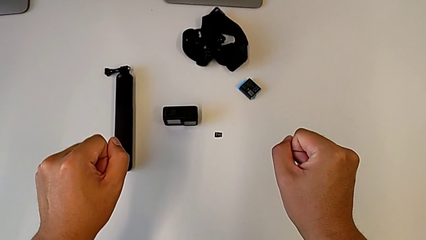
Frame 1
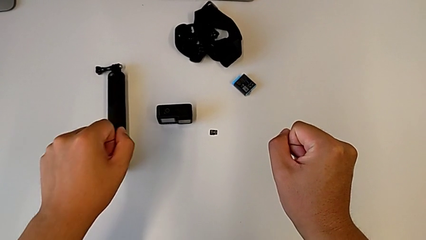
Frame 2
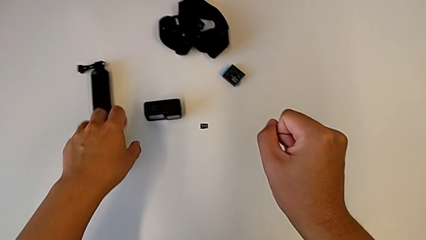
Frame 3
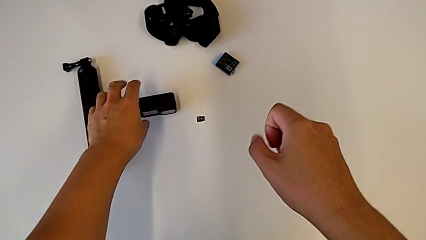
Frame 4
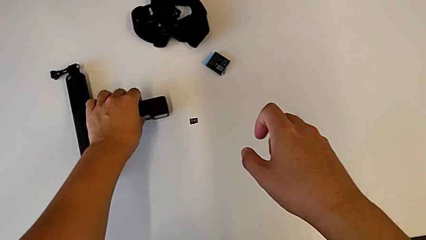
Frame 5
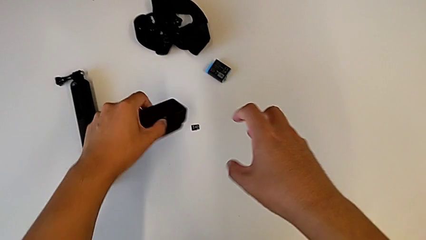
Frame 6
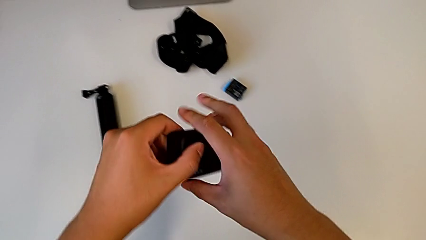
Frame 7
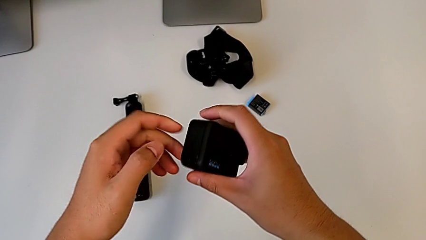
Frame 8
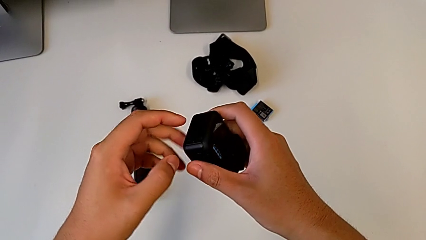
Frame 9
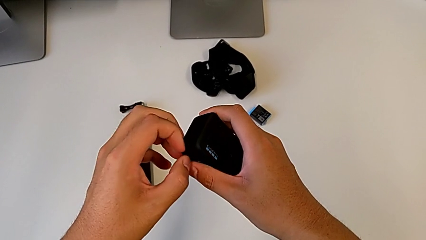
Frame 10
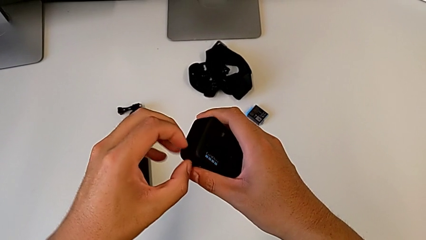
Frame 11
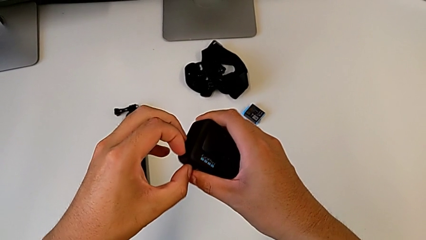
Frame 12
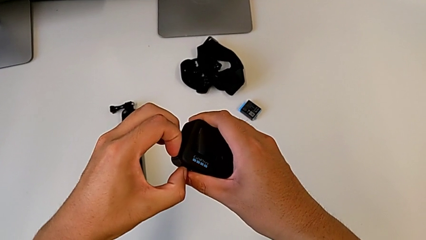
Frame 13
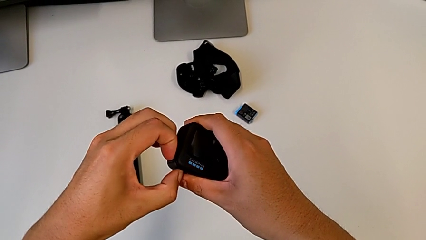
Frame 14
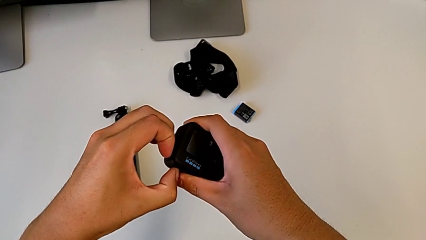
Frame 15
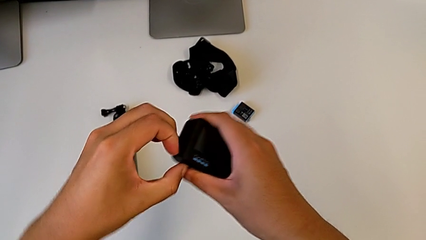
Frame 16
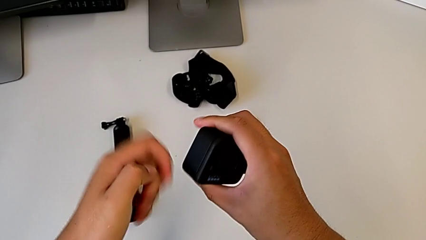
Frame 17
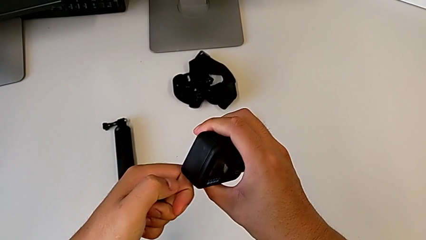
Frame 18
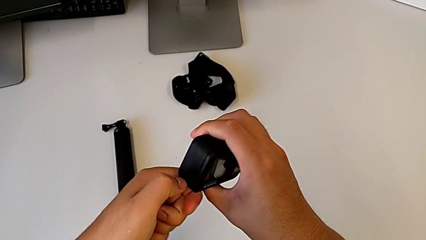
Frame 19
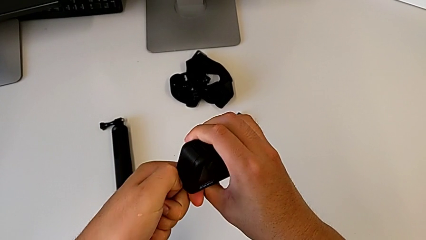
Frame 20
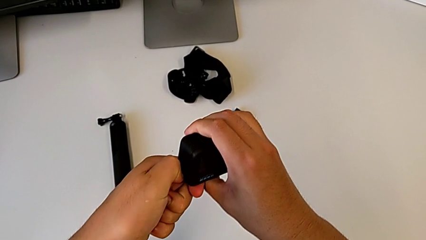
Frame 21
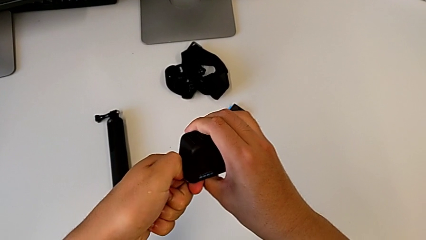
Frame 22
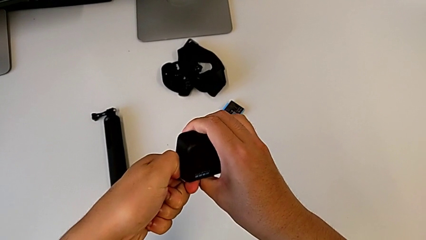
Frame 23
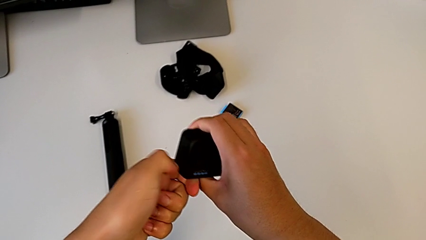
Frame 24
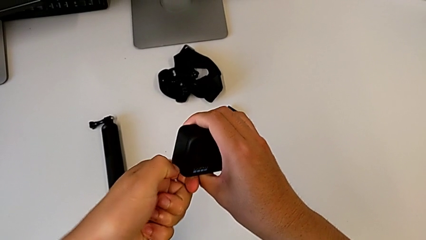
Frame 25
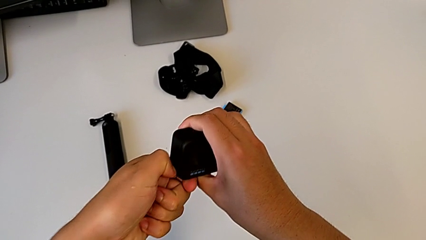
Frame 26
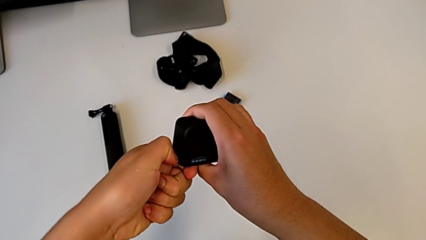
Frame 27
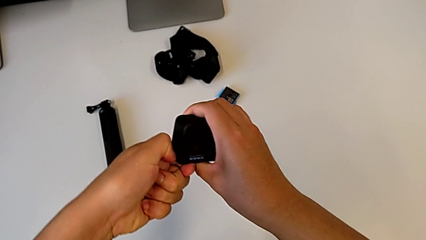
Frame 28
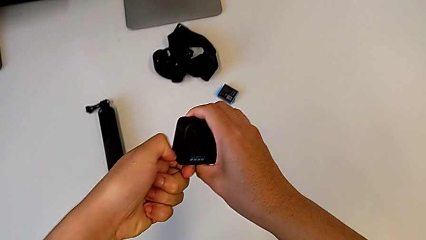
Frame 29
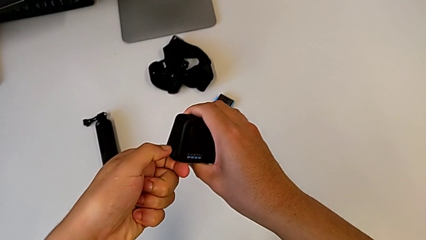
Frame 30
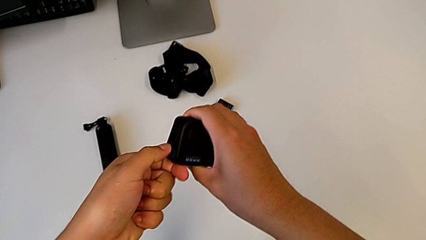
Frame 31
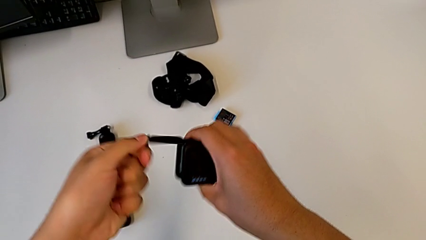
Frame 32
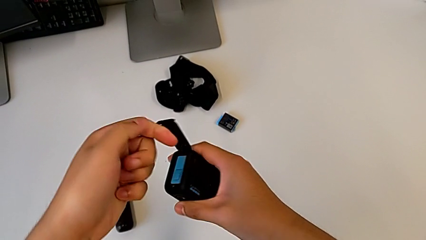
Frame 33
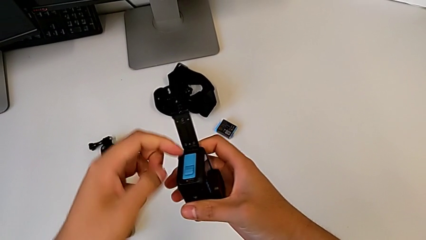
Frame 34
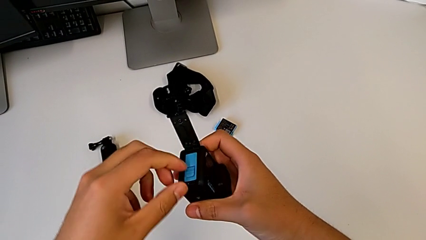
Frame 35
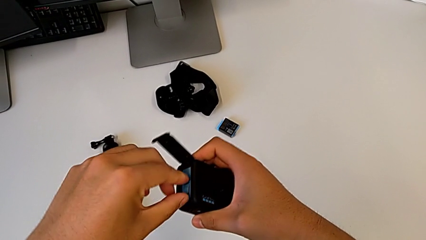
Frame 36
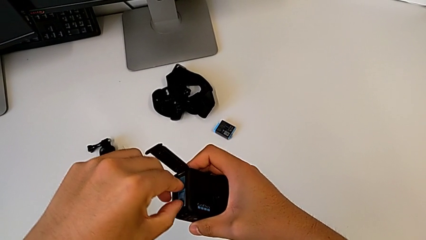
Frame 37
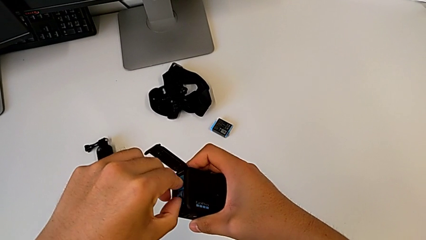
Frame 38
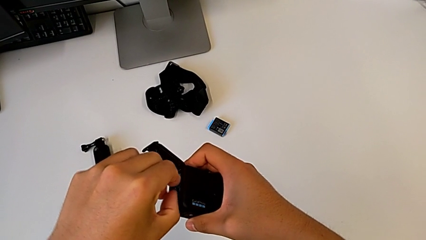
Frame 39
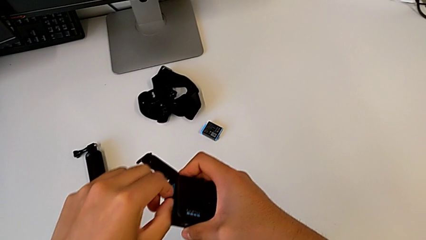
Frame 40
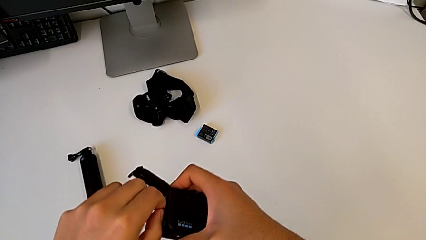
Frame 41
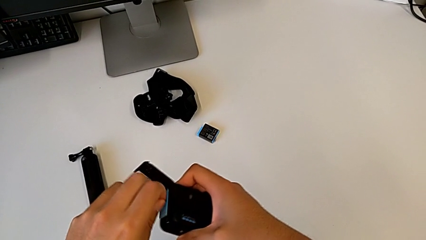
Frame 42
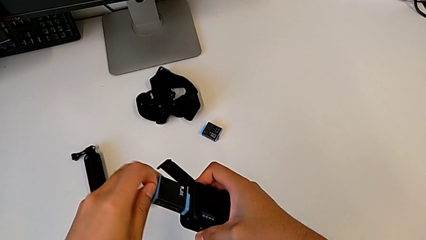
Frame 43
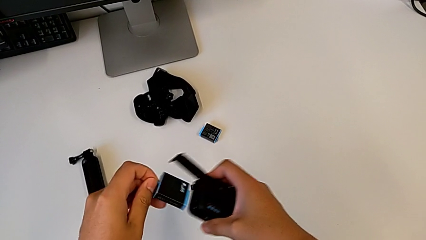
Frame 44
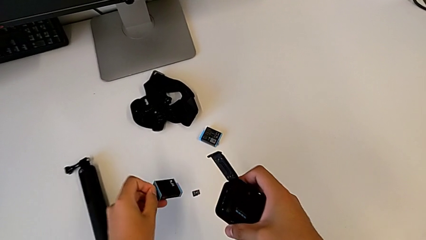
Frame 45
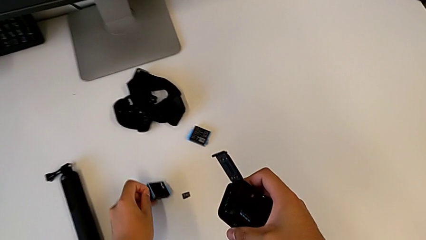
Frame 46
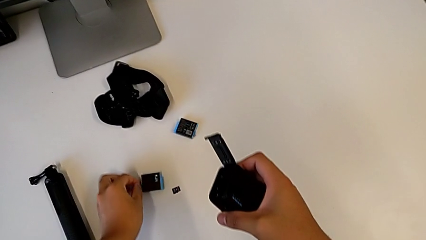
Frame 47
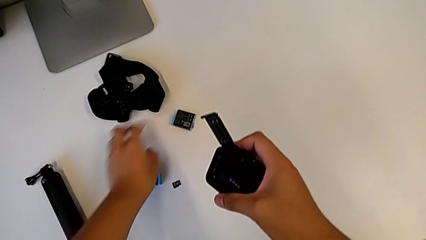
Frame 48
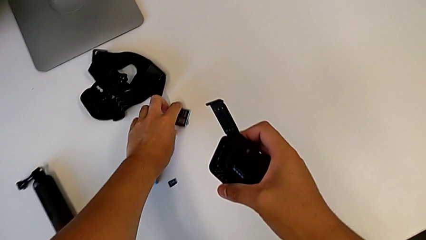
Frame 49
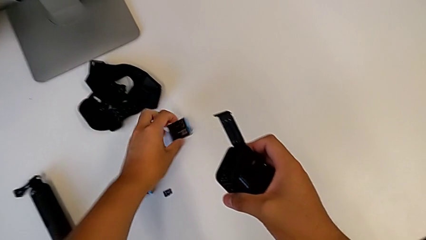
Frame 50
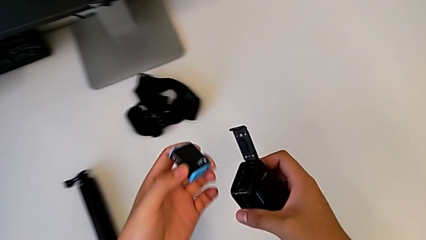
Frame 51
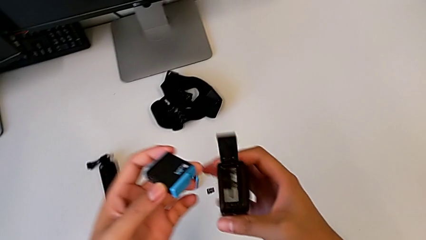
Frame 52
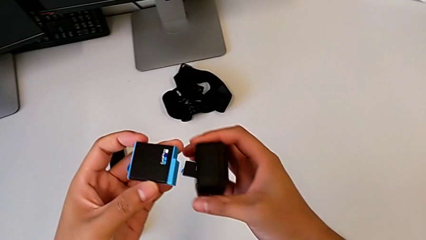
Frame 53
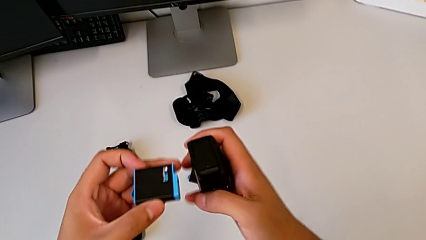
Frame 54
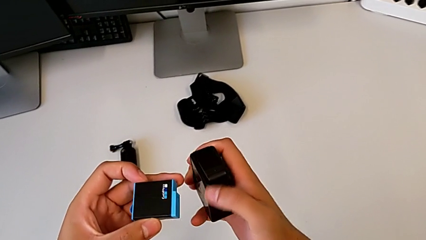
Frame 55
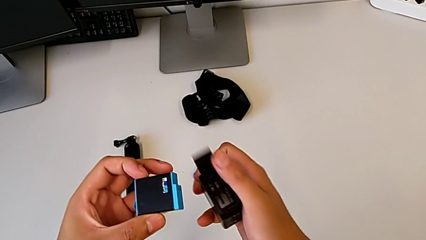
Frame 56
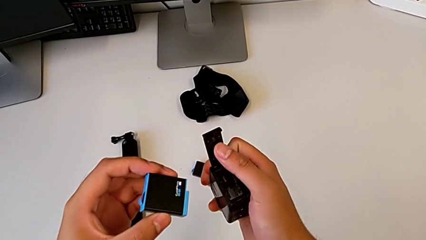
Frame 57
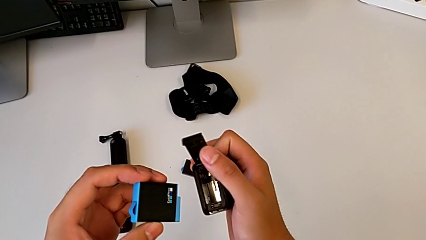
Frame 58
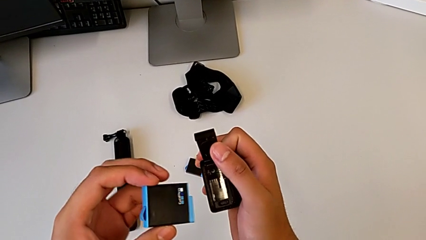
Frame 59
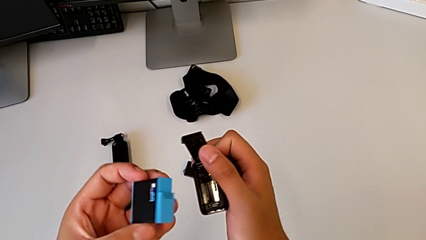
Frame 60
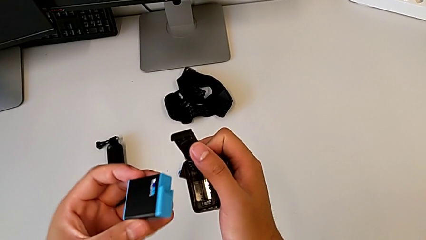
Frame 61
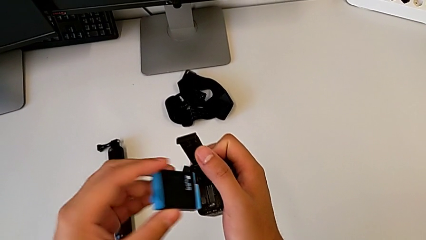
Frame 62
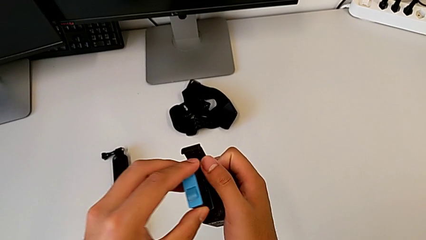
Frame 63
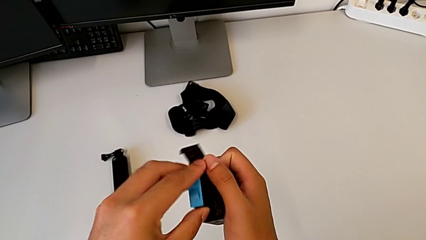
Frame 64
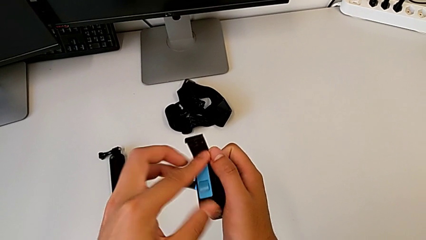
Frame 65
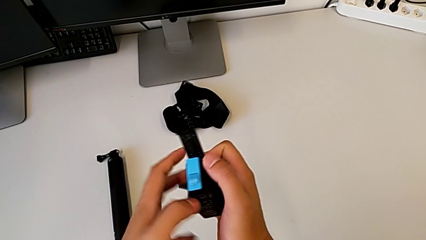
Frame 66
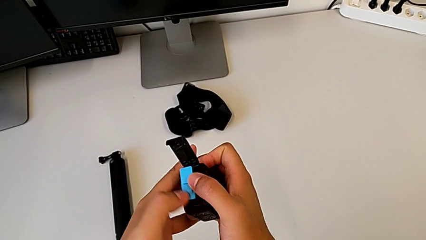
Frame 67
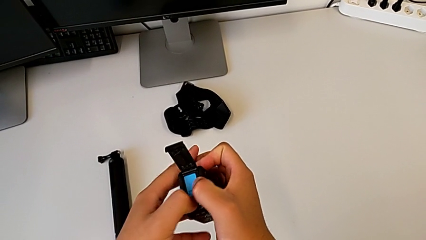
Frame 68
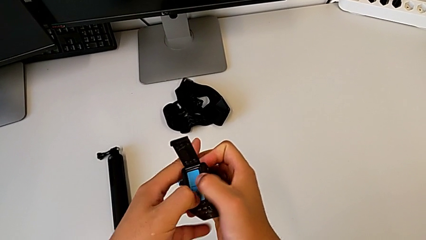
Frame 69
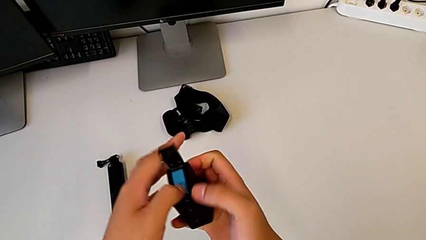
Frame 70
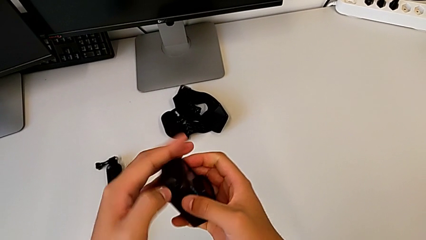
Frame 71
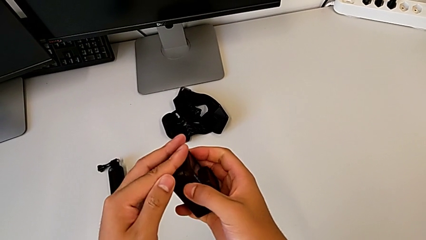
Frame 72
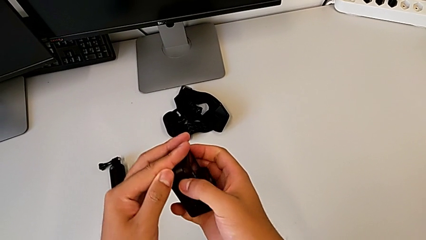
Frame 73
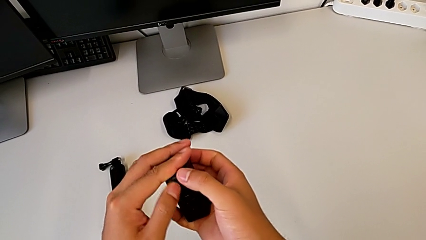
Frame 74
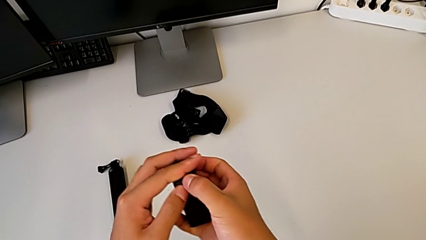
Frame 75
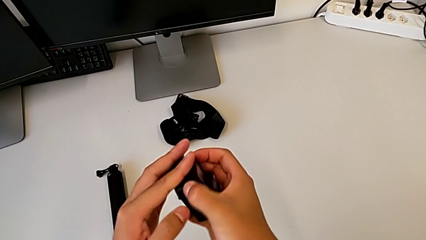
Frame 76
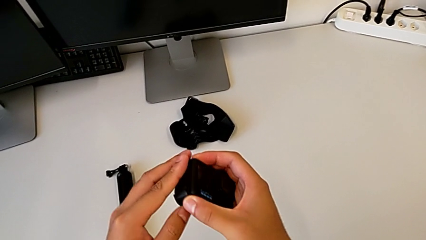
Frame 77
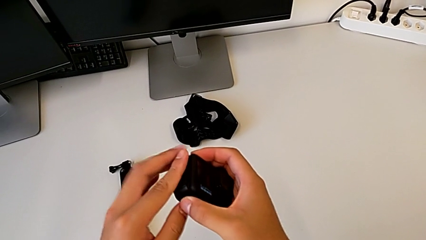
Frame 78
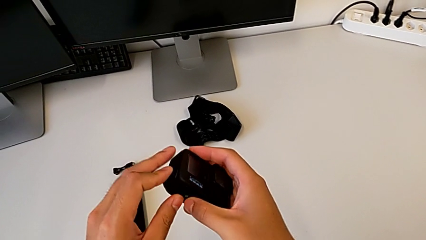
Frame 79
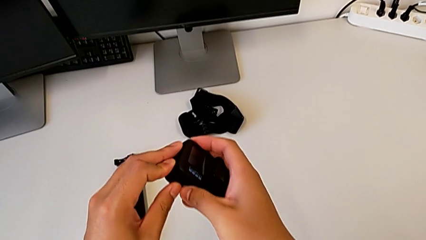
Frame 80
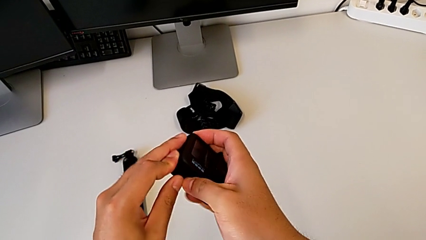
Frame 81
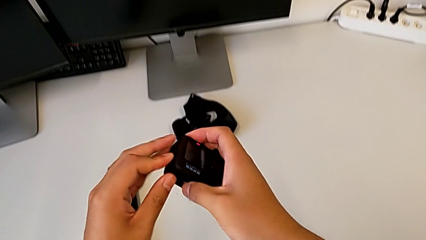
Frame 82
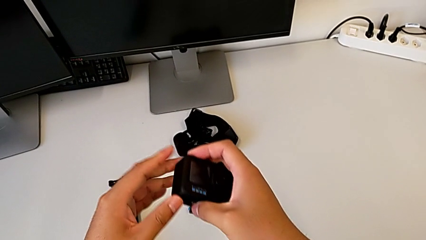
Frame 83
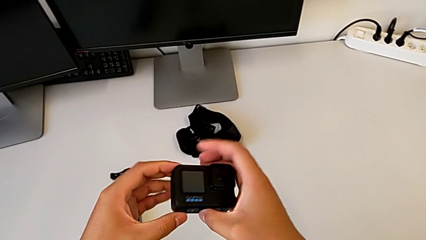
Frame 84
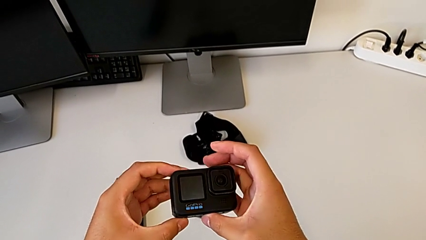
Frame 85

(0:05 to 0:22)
The camera wearer changes the battery of the GoPro. They grab the GoPro, grab the battery door, open it, grab the battery, withdraw it, place it, grab the new battery, insert it, push it and close the battery door.
